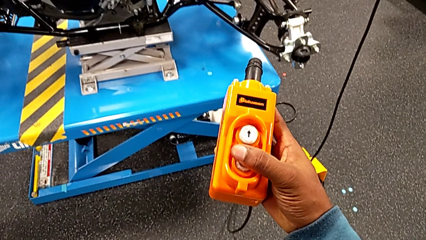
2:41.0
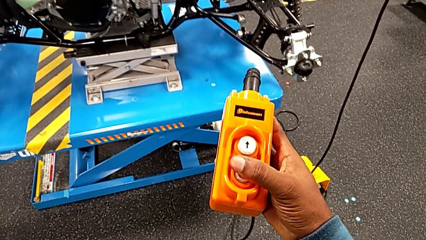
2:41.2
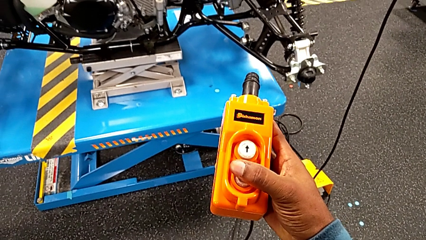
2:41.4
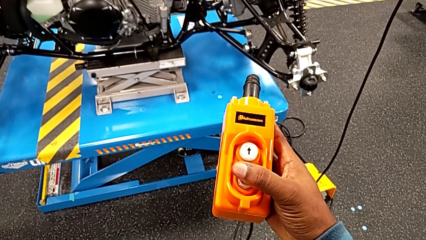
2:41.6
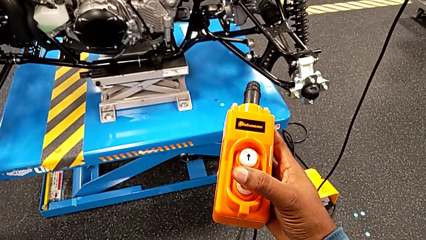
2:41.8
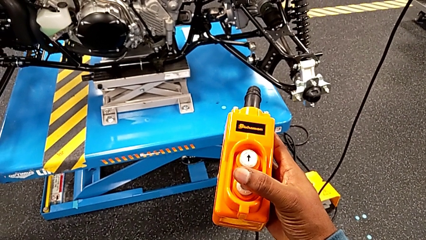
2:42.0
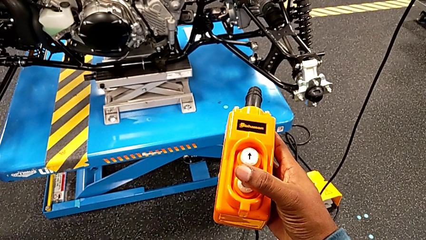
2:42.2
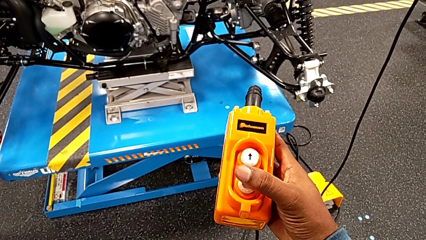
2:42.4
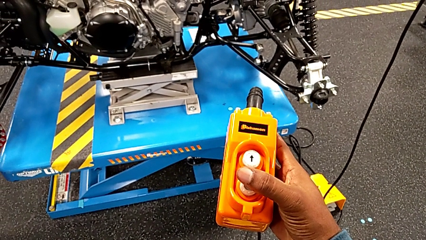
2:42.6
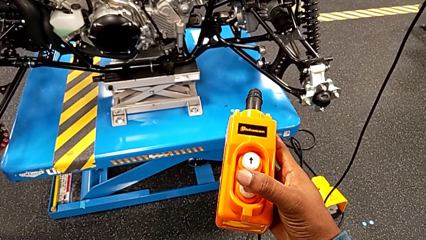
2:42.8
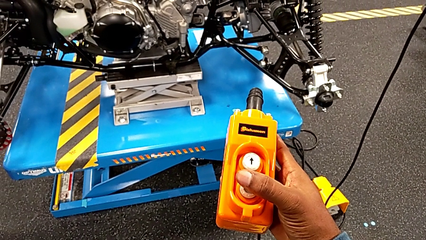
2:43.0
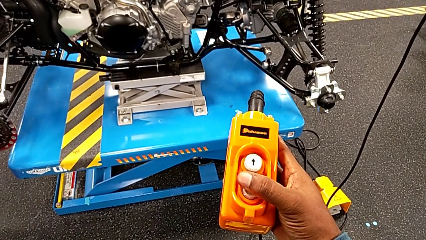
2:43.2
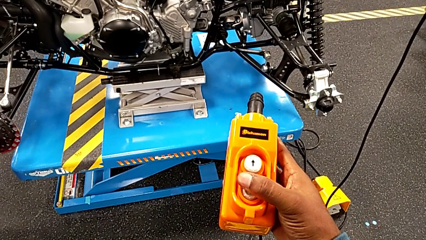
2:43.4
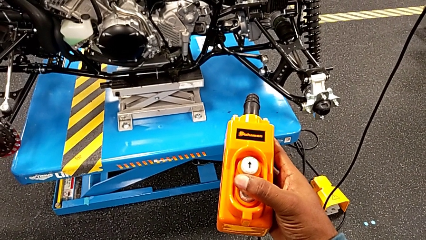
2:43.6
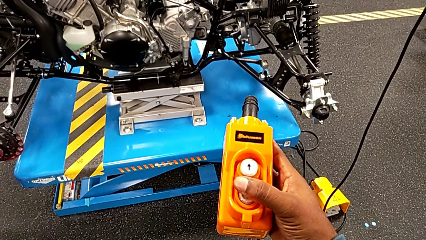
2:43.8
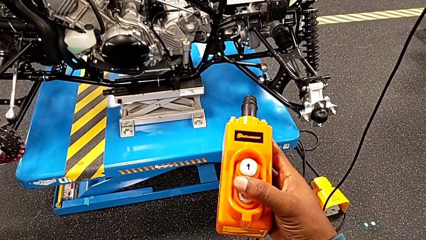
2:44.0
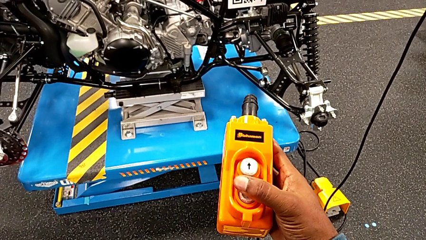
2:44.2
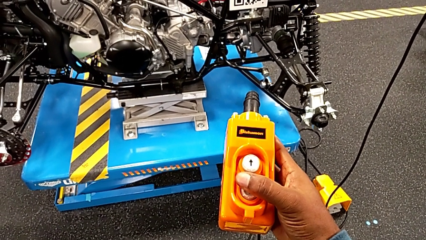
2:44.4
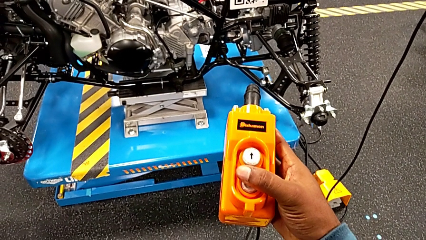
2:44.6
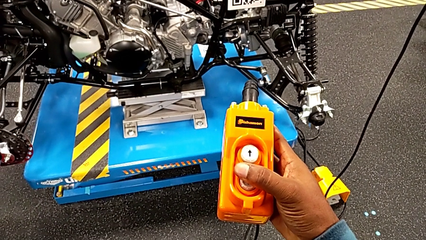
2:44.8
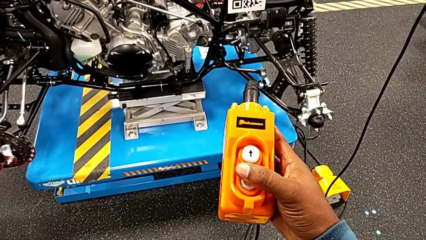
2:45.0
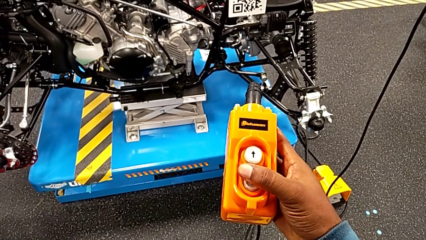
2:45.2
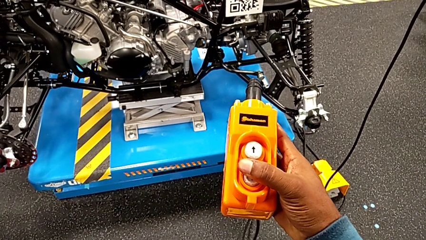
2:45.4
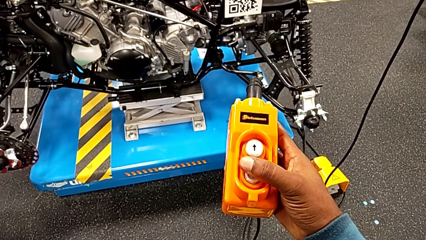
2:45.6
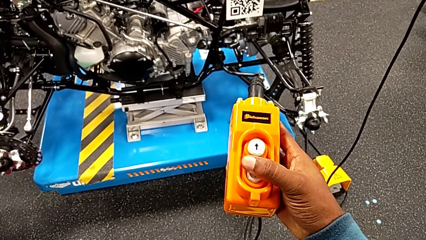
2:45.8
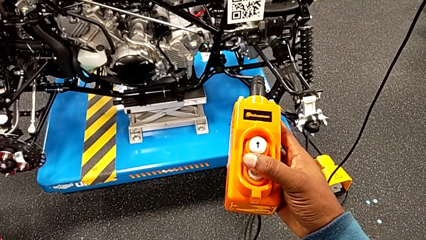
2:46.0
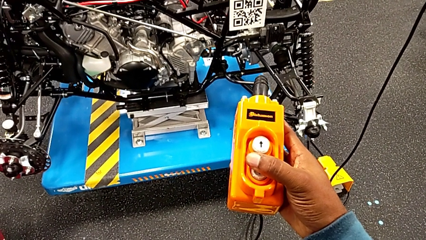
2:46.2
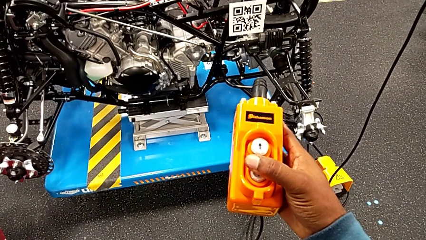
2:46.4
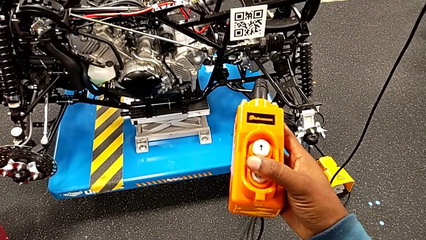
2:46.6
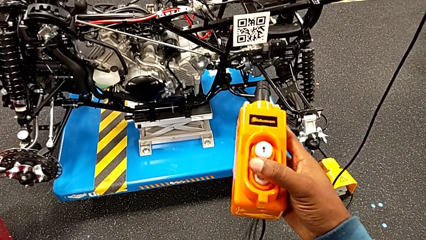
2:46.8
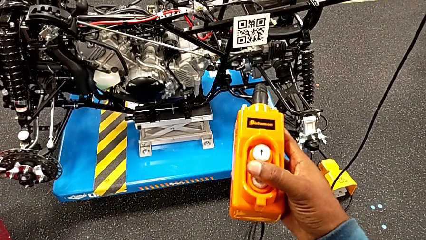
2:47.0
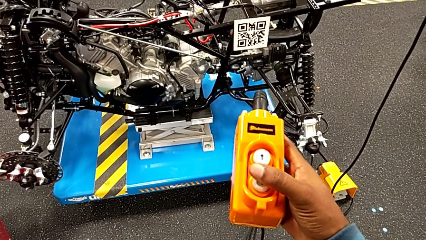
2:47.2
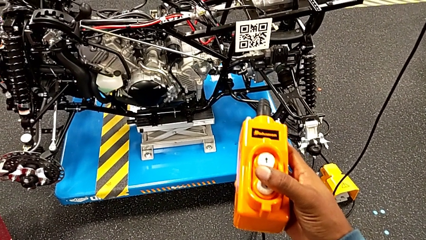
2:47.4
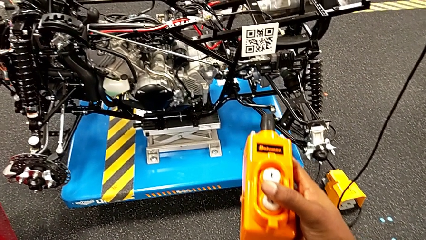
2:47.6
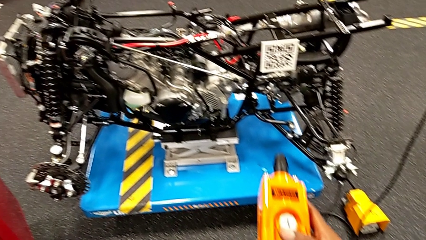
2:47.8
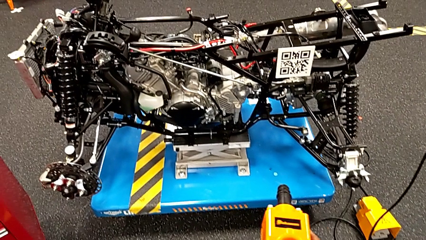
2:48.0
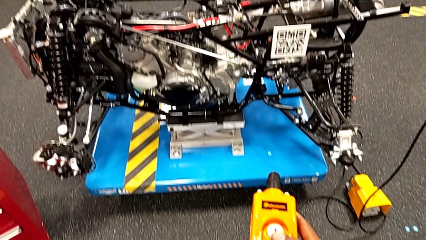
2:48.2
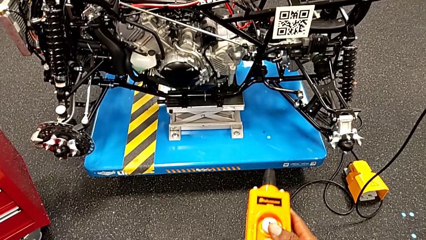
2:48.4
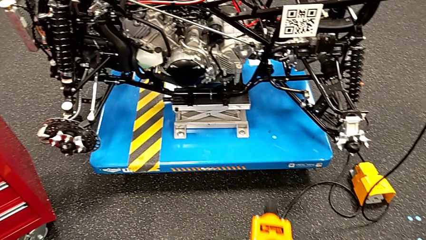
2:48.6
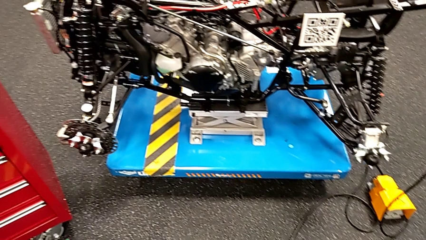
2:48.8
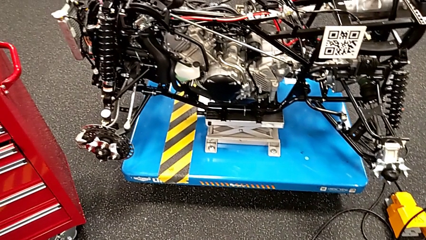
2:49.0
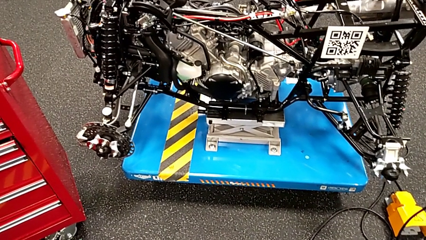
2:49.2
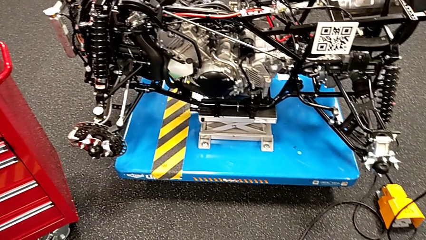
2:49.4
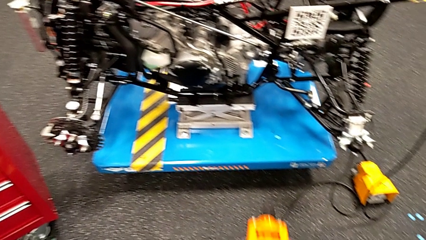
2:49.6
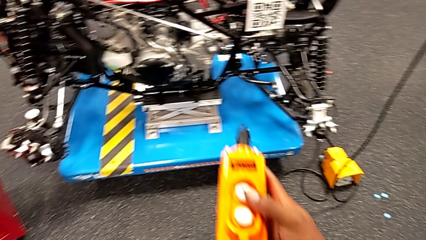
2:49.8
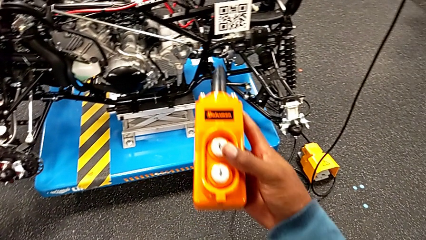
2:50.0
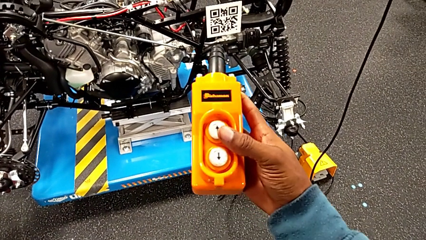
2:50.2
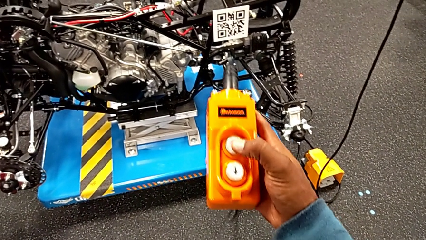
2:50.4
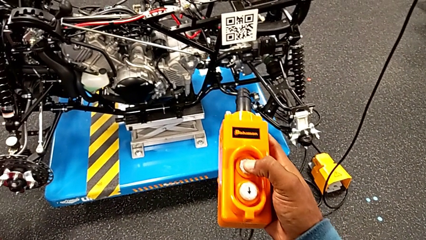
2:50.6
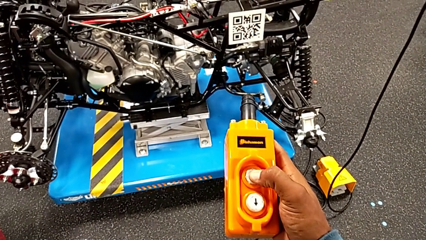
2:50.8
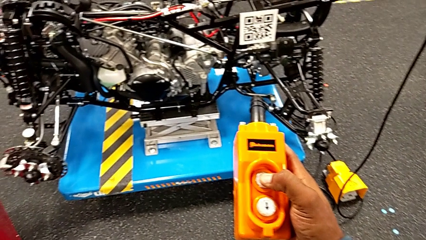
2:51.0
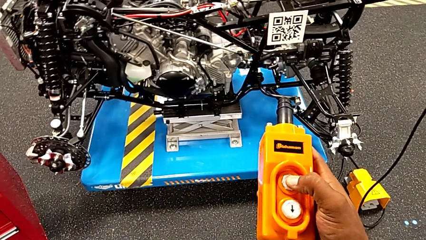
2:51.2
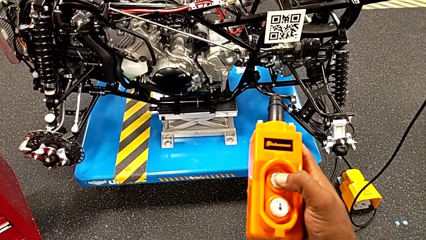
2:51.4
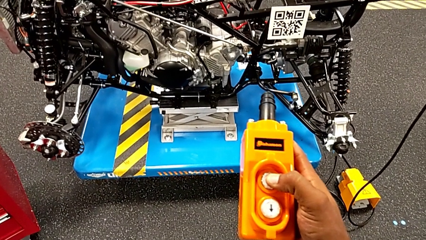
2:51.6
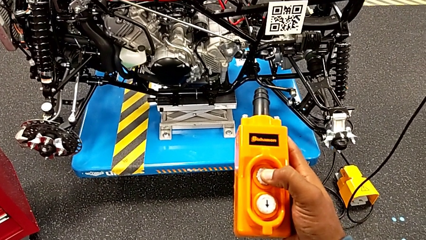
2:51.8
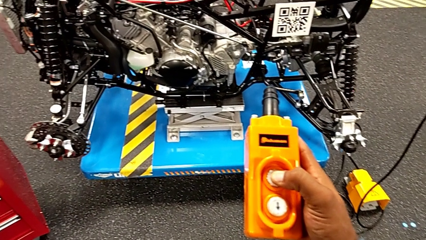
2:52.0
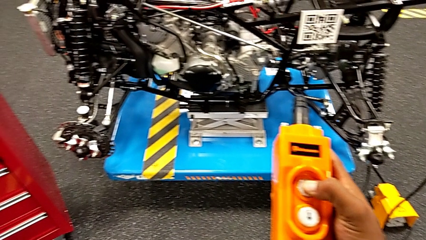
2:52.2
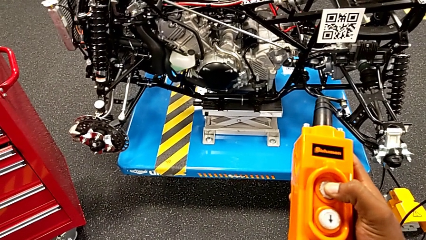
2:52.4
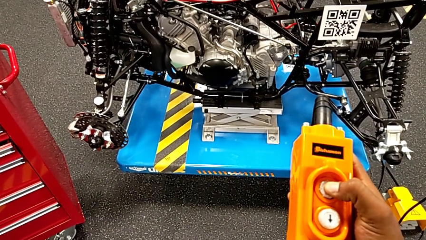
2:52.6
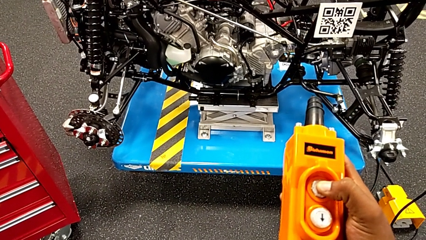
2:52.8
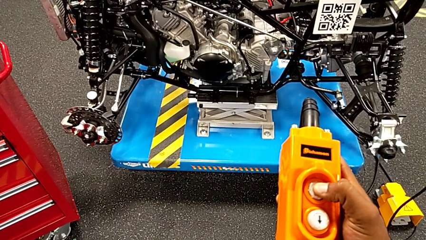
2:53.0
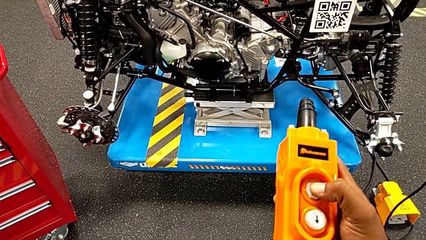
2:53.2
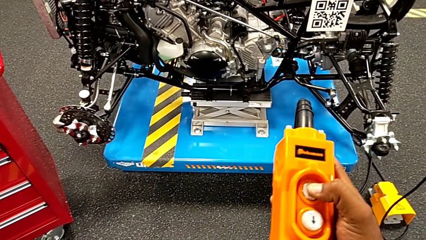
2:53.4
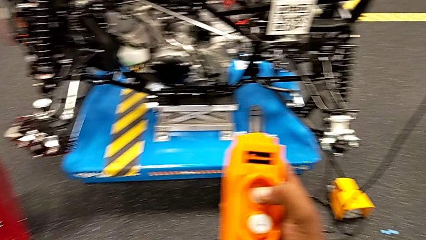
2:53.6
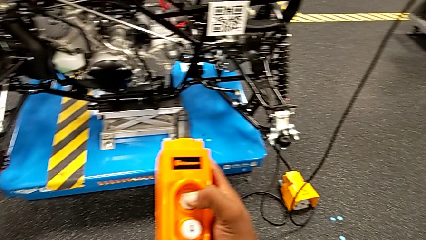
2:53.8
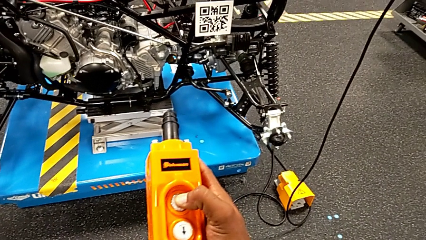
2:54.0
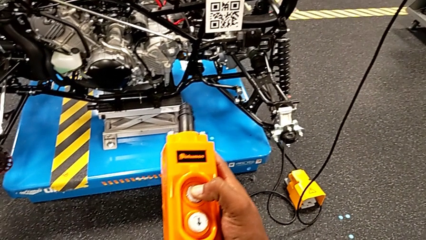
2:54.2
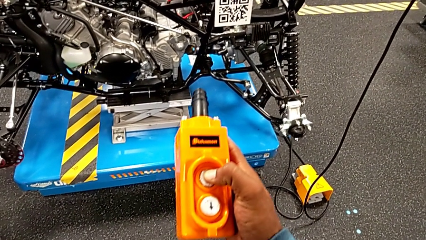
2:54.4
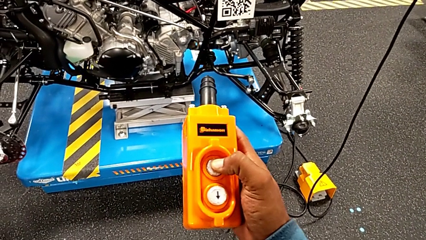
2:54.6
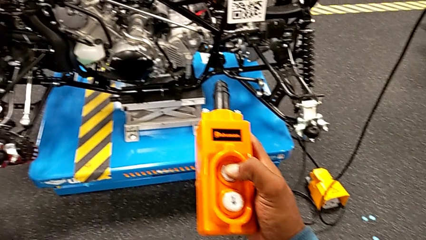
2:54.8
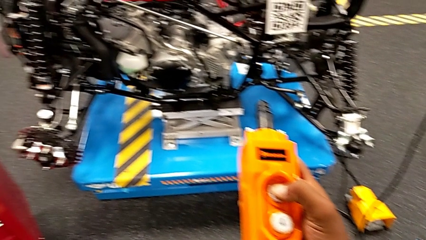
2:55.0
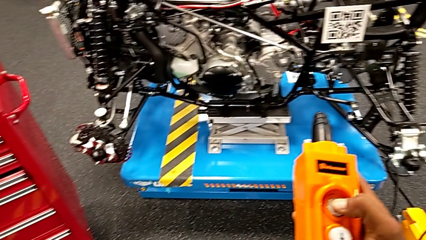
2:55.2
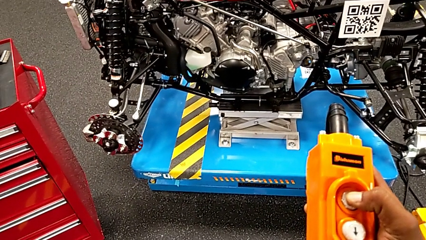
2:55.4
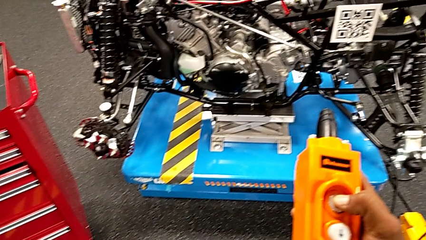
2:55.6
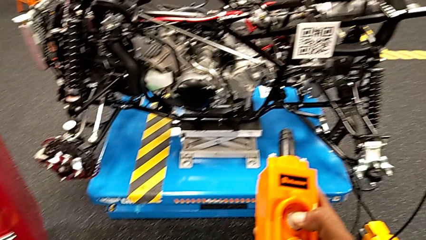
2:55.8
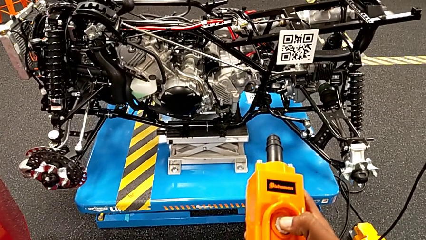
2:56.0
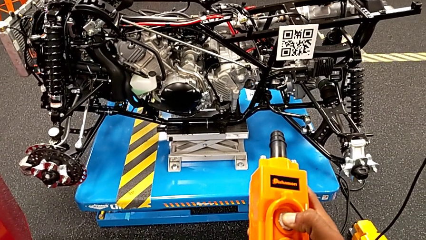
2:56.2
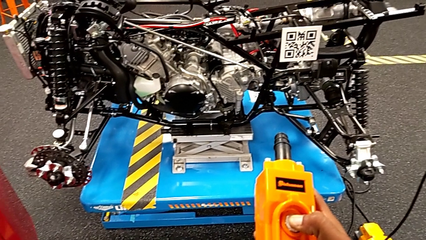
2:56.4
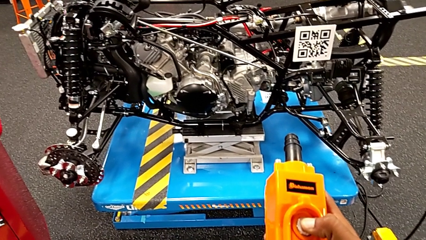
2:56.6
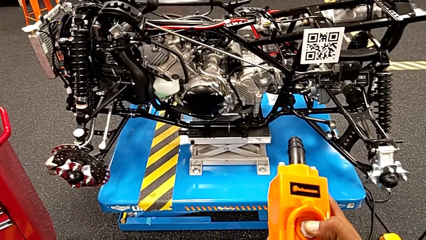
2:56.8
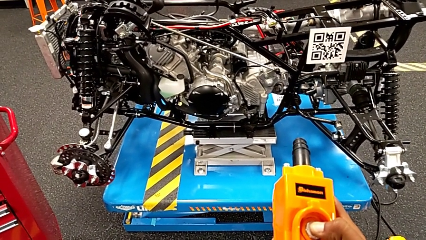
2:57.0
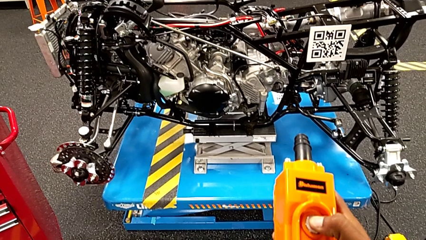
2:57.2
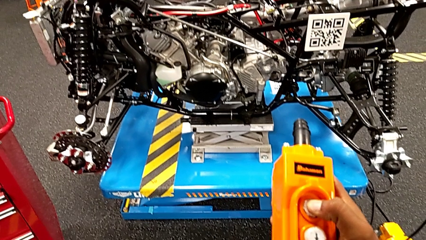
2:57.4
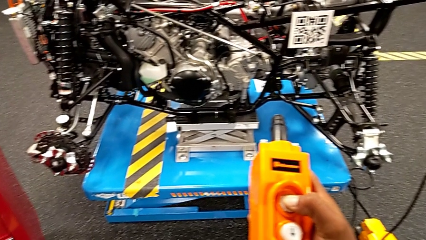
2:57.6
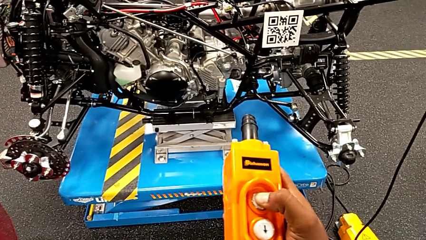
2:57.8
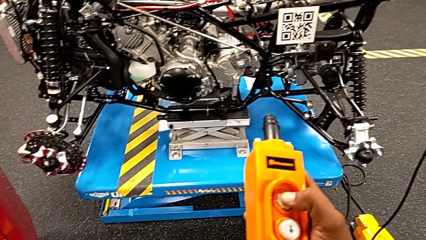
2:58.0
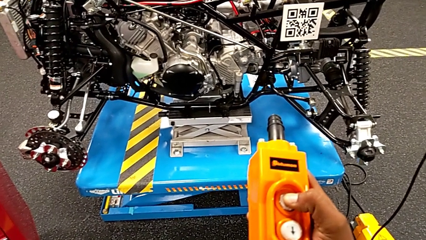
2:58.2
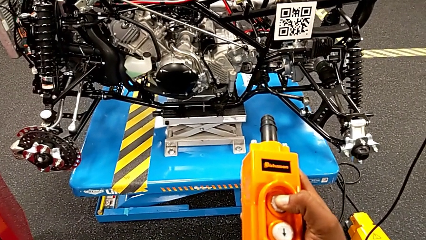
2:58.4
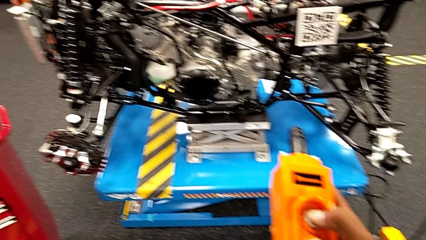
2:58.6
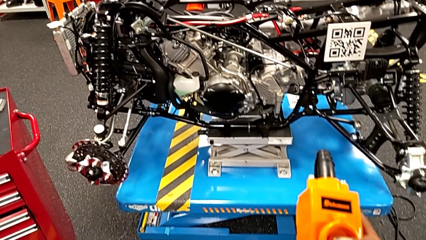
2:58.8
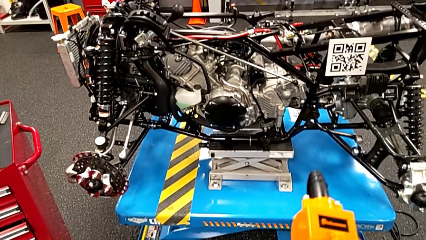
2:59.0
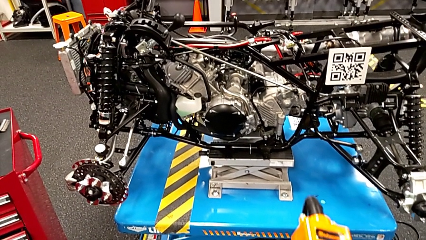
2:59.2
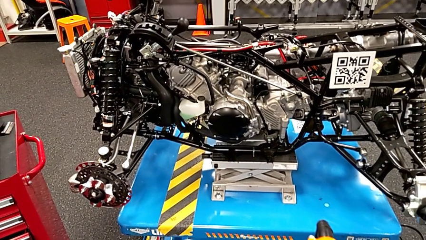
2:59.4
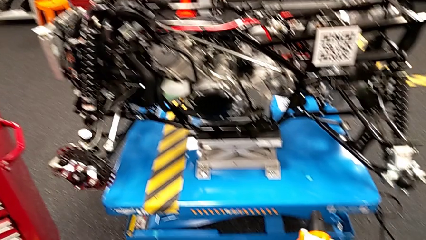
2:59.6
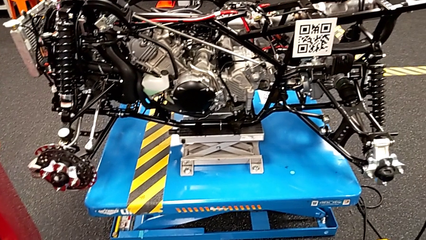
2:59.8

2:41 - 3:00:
The camera wearer is using the remote to turn on the base. They press the button down and press it up.
